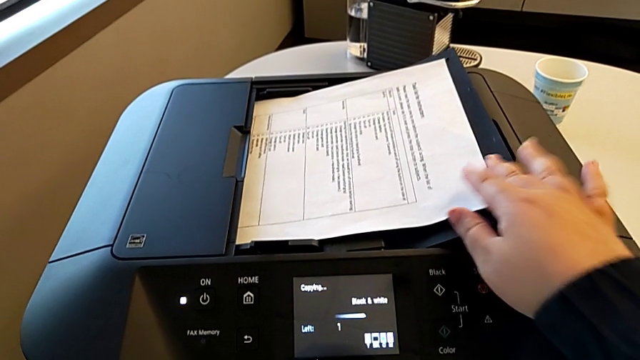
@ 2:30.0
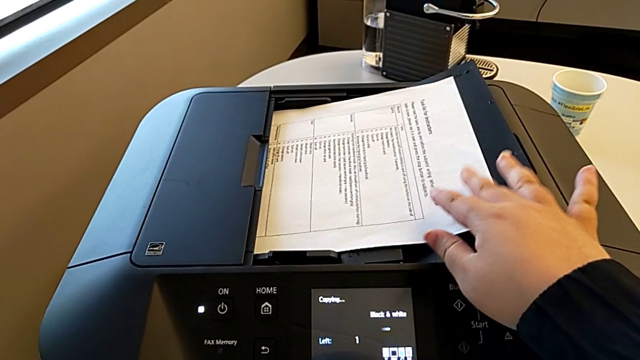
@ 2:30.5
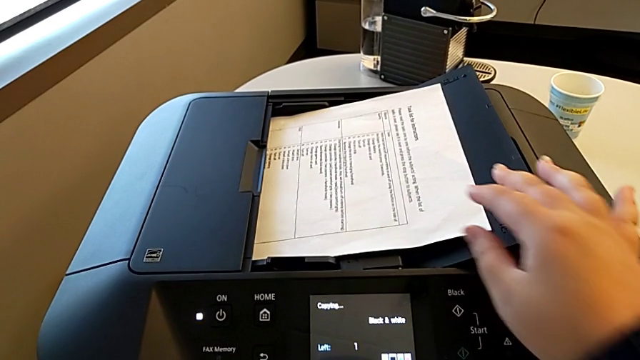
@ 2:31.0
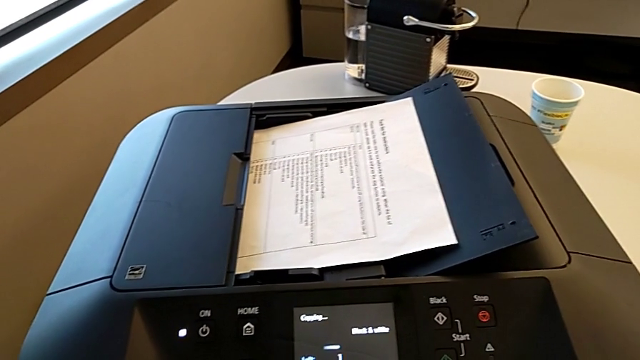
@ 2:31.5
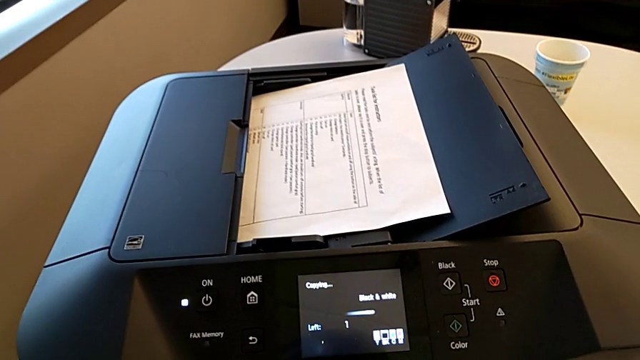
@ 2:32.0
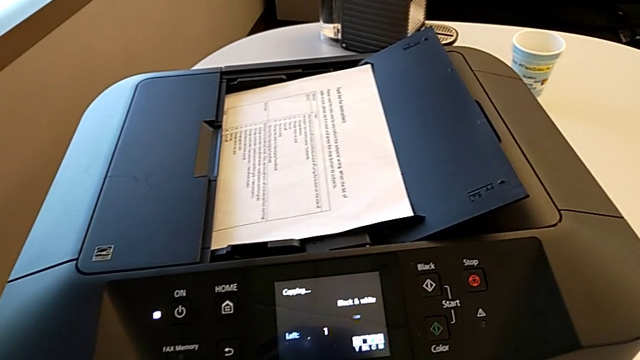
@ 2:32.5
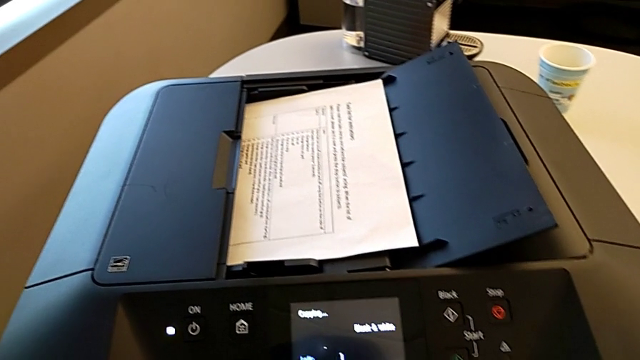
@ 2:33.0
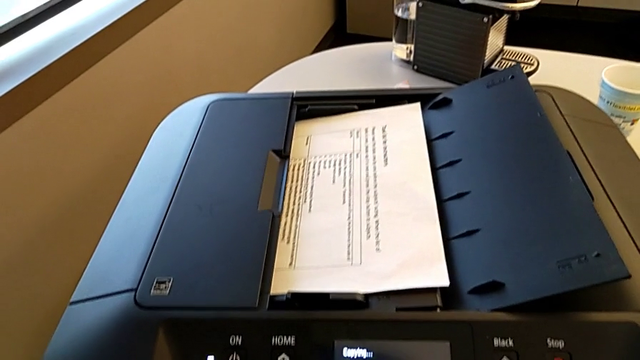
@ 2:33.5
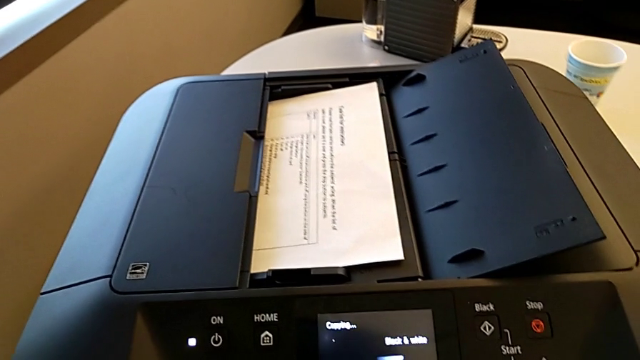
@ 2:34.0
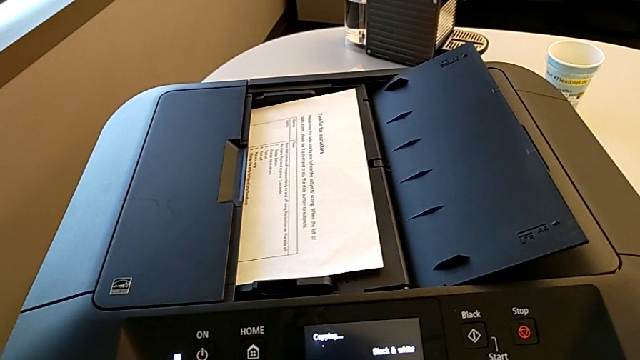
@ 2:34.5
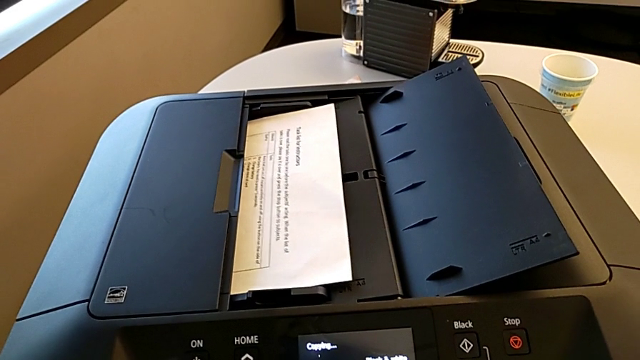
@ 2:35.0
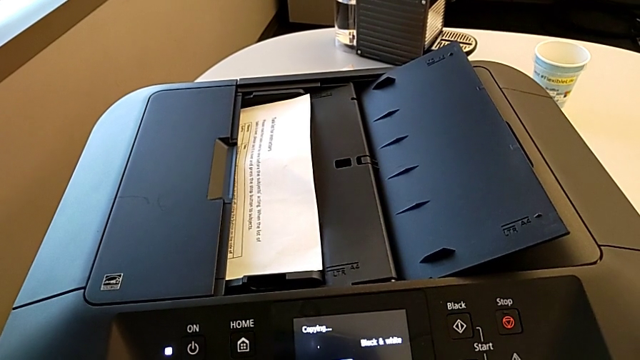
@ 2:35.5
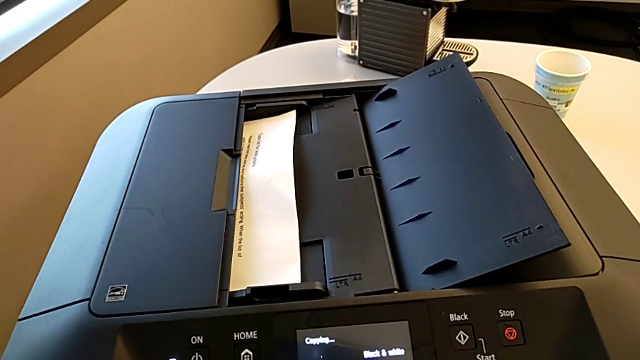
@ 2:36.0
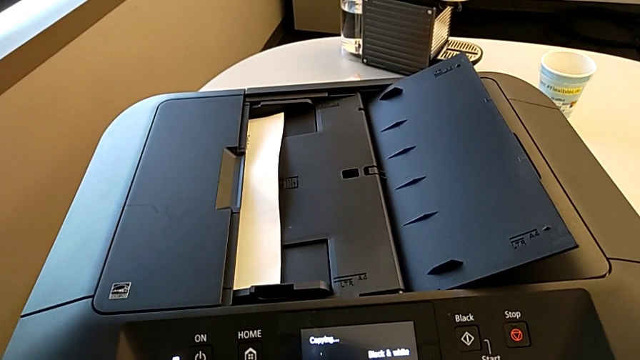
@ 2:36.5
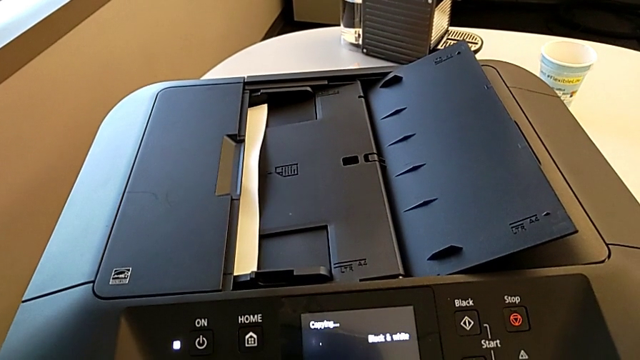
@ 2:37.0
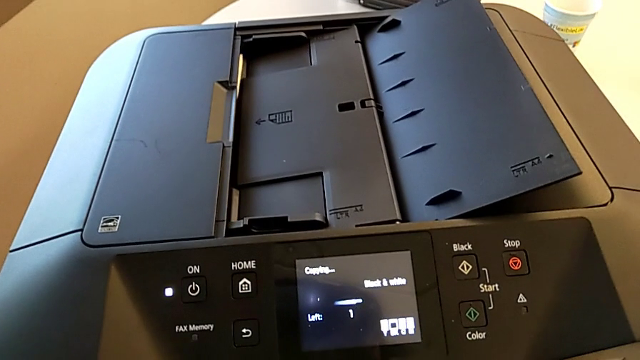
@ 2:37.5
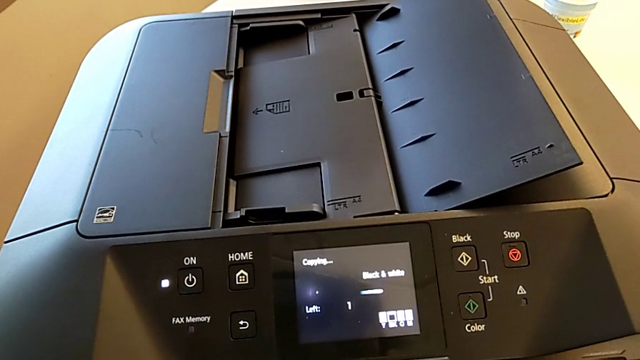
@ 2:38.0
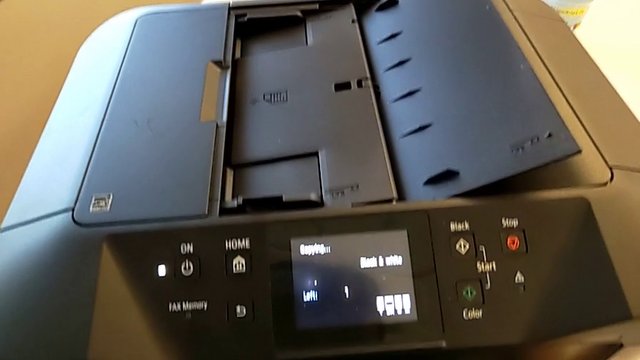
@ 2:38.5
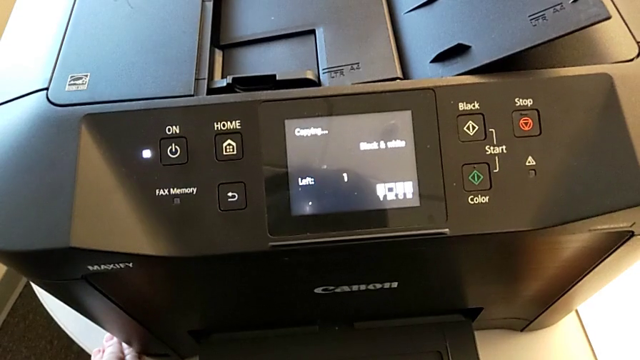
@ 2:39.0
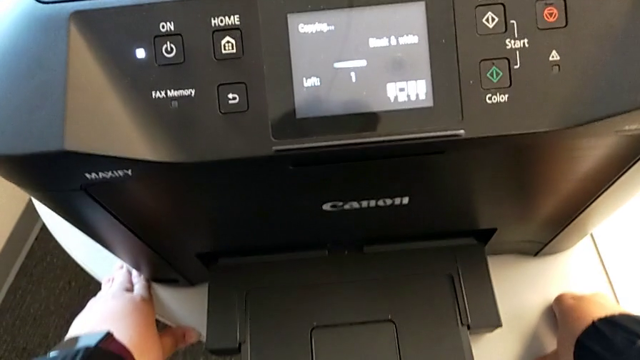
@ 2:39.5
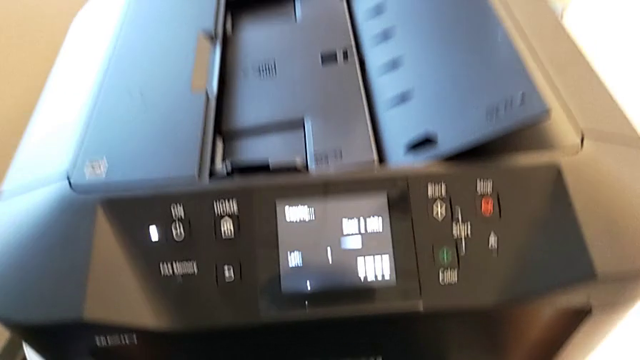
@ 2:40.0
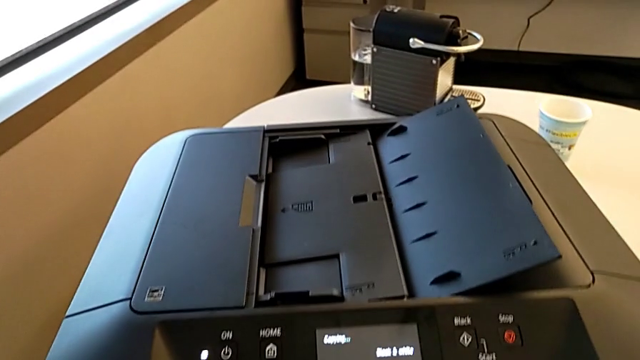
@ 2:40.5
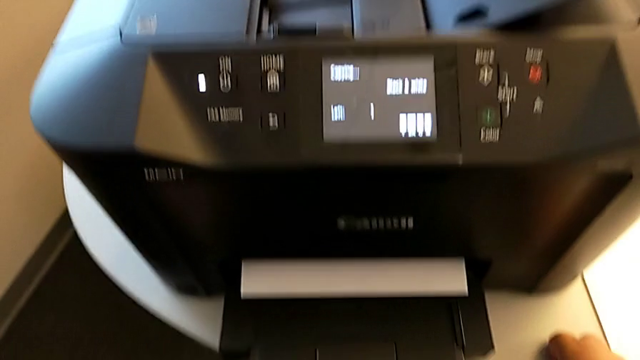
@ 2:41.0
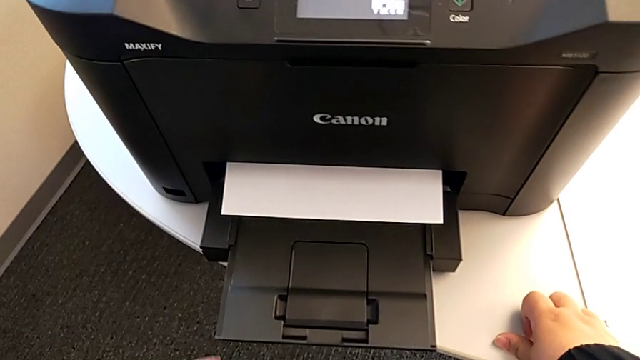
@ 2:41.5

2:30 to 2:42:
The camera wearer is printing a black-and-white copy. They grab the paper stack.

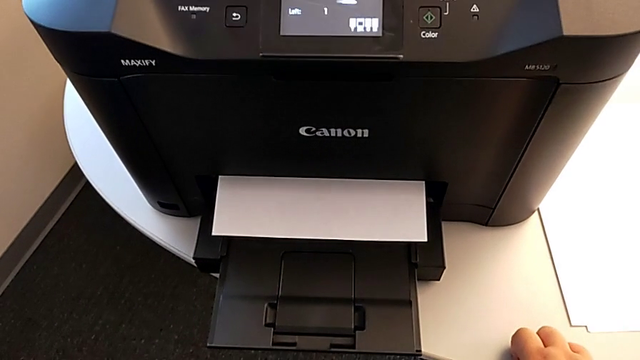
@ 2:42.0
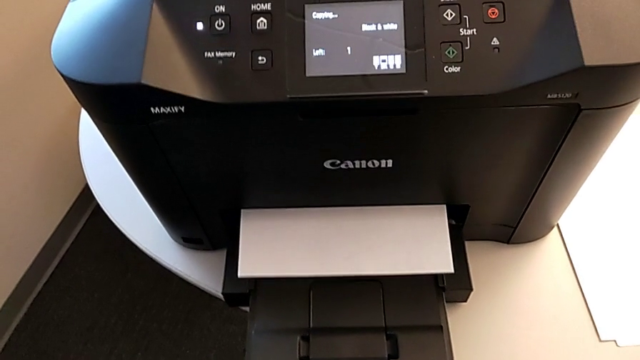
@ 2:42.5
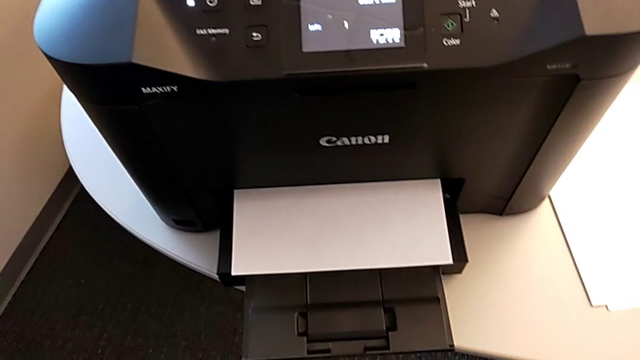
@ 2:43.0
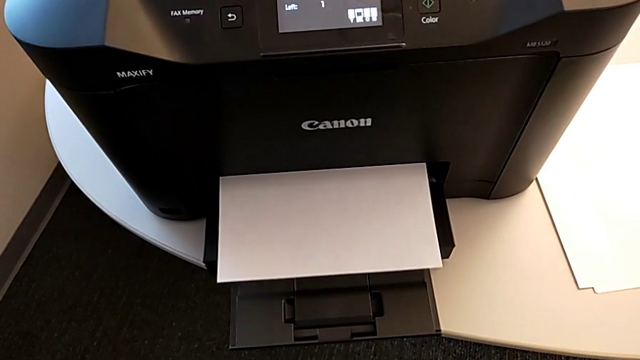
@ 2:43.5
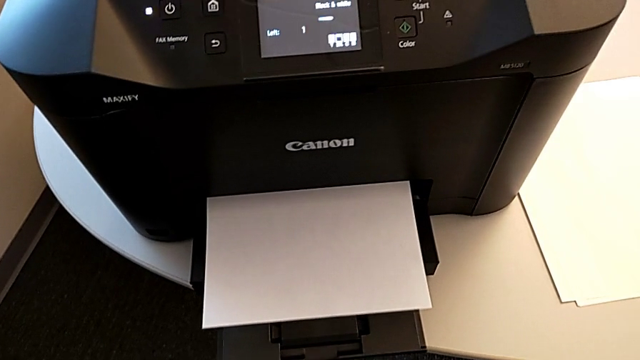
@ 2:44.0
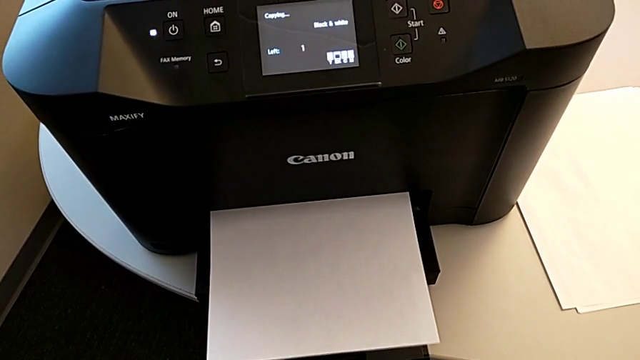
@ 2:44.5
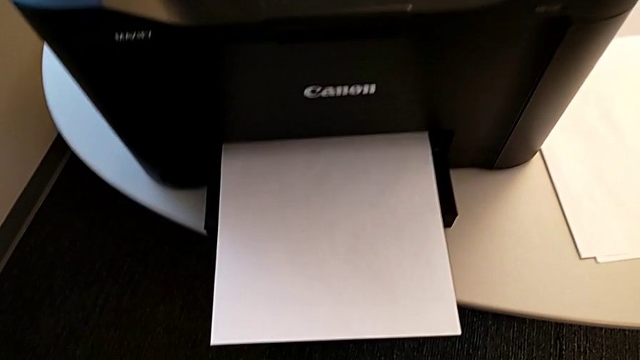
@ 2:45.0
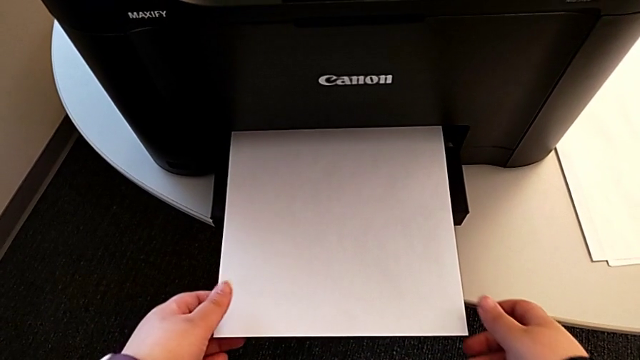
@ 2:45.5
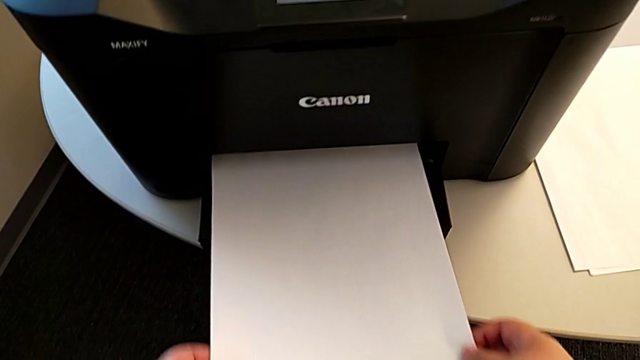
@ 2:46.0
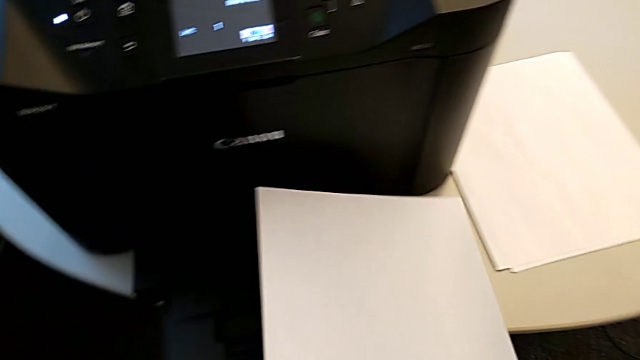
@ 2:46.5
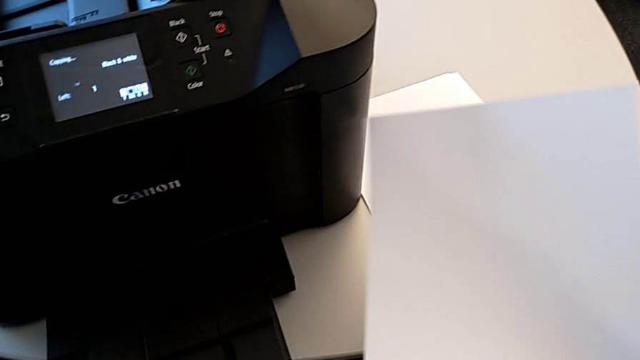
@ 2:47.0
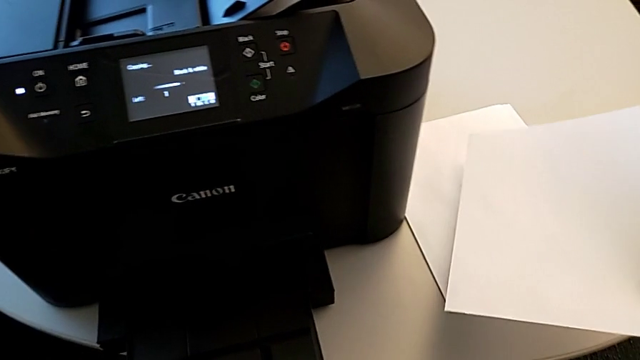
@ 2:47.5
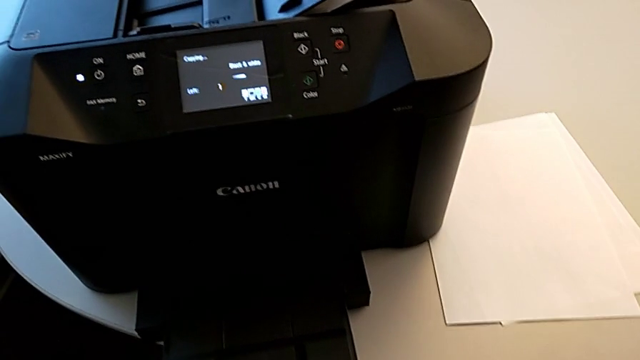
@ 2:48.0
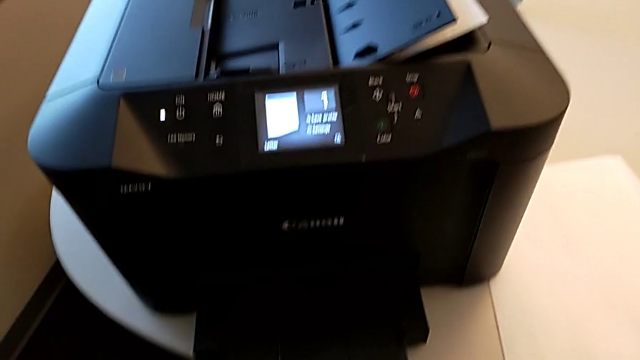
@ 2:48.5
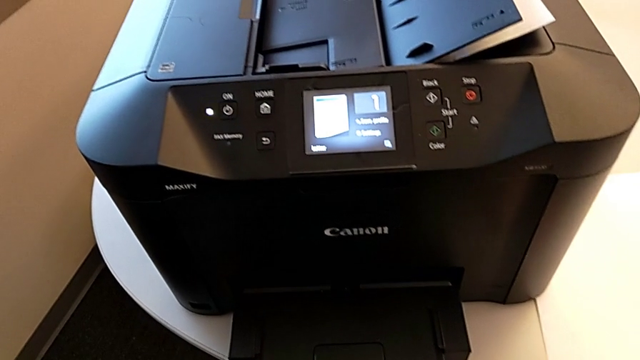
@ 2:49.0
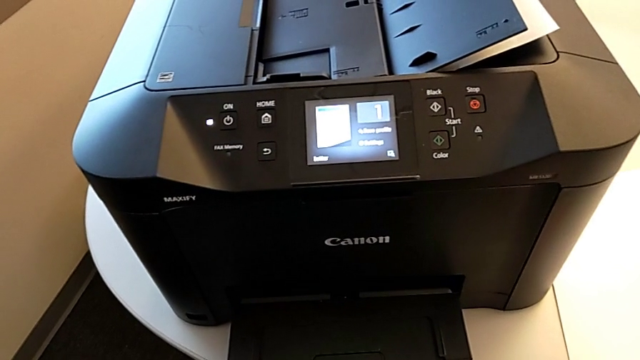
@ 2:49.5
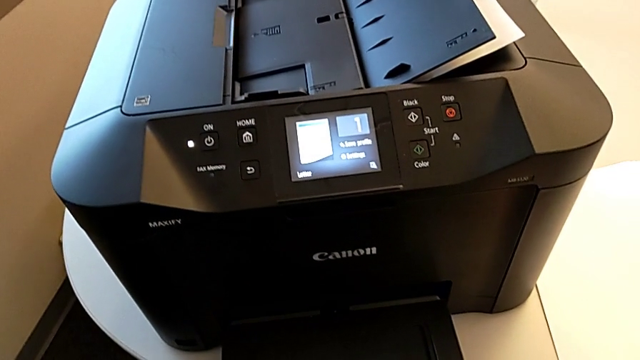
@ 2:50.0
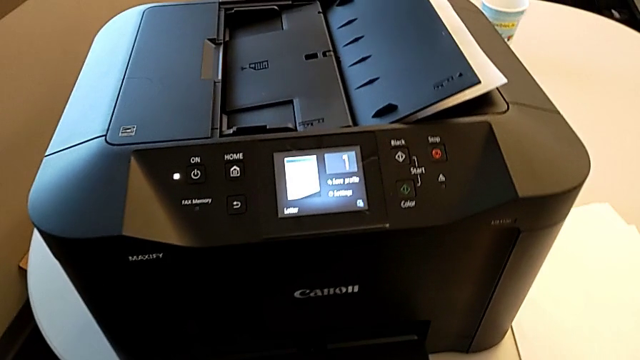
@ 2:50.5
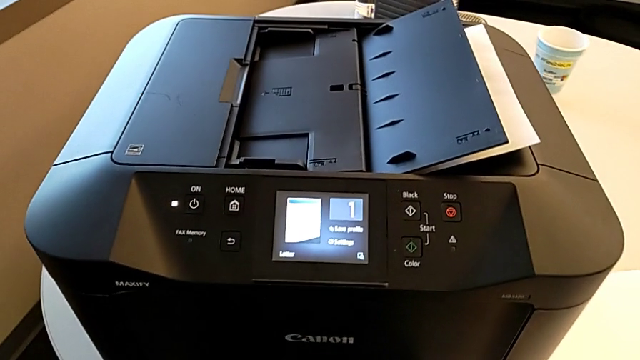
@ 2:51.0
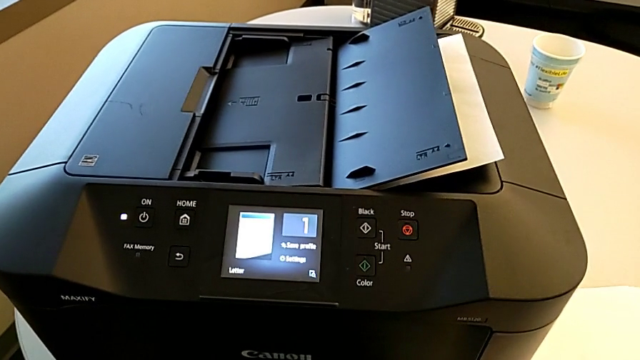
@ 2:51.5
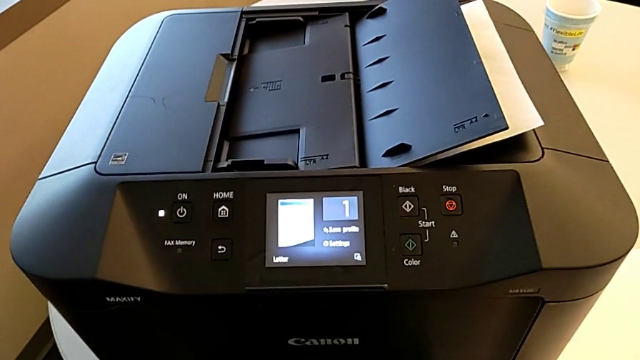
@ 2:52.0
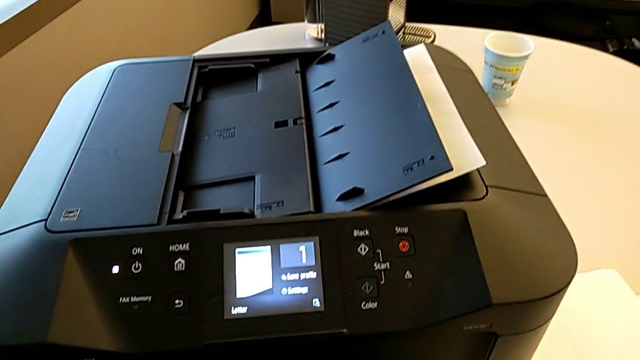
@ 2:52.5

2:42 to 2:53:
The camera wearer is printing a black-and-white copy. They grab the new copy and place it.
